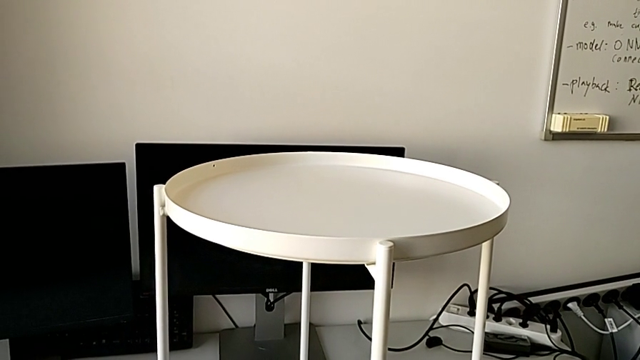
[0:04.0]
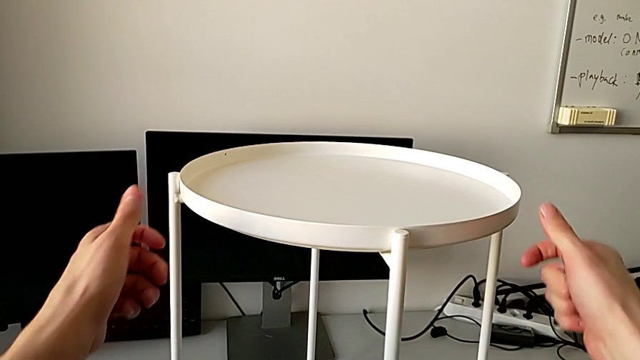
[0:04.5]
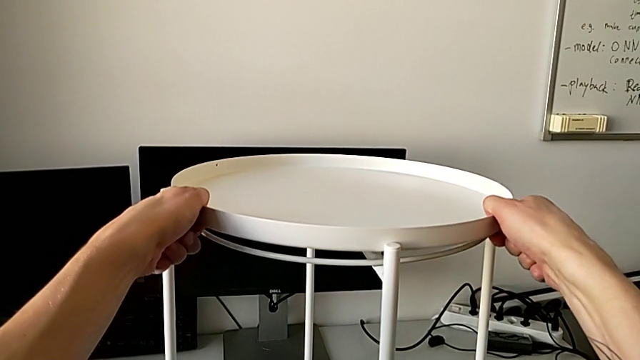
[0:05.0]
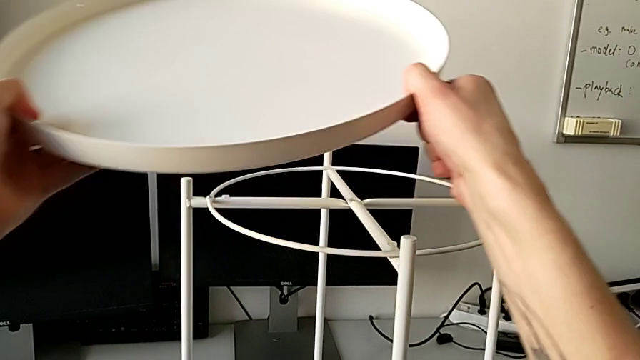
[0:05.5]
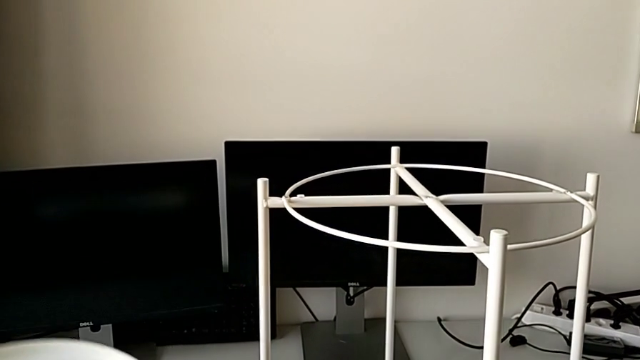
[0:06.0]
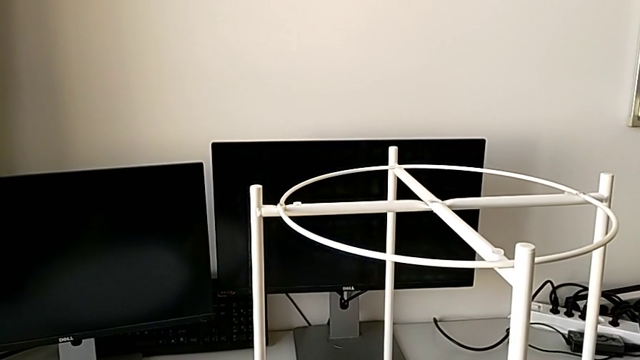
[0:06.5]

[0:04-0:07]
The camera wearer disassembles the tray of the table. They disassemble the tray and place it.

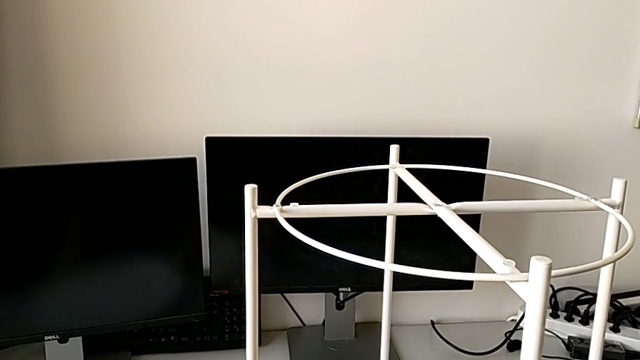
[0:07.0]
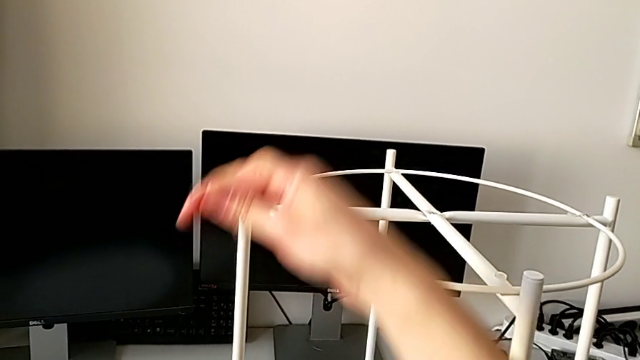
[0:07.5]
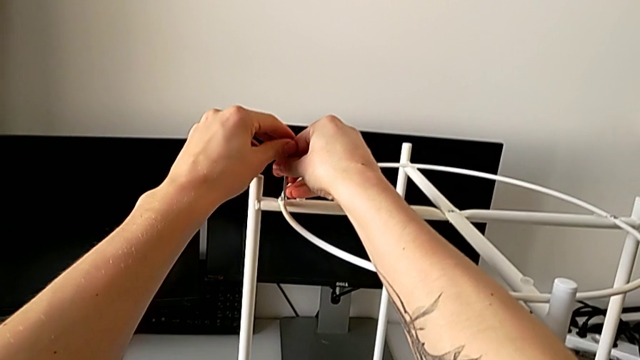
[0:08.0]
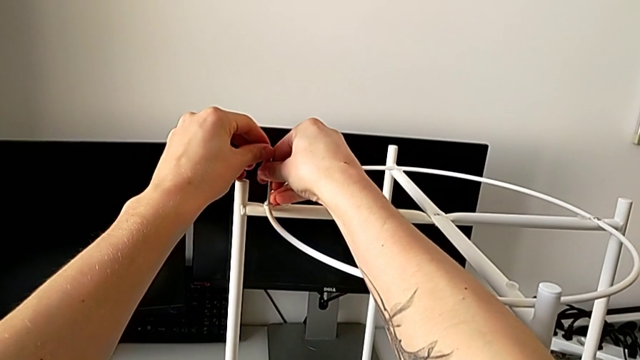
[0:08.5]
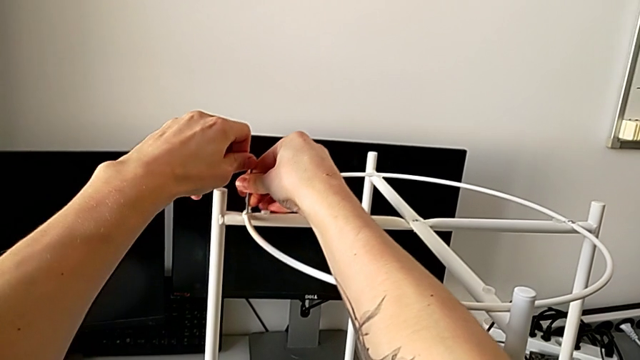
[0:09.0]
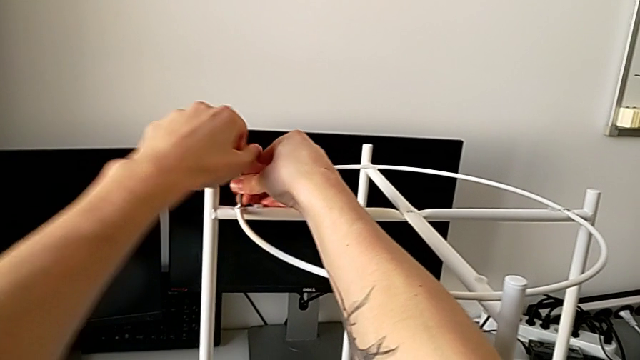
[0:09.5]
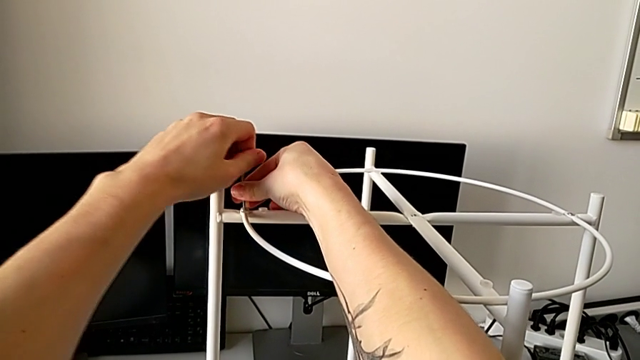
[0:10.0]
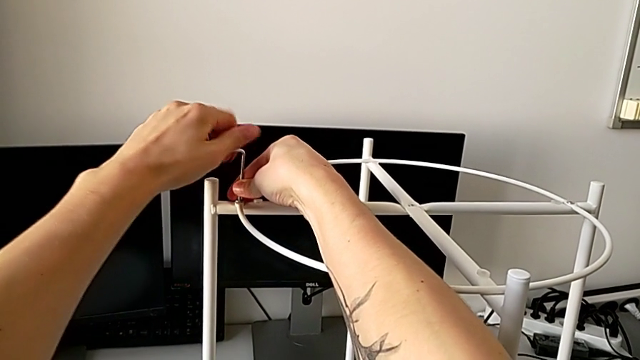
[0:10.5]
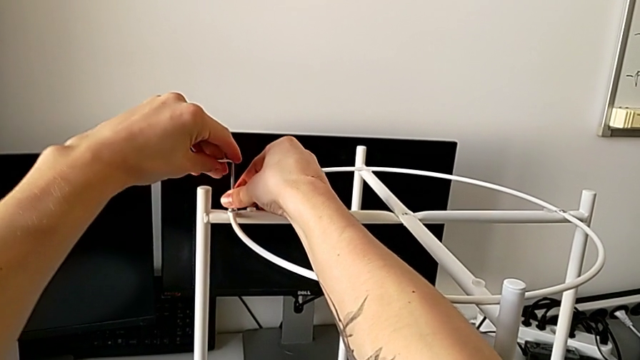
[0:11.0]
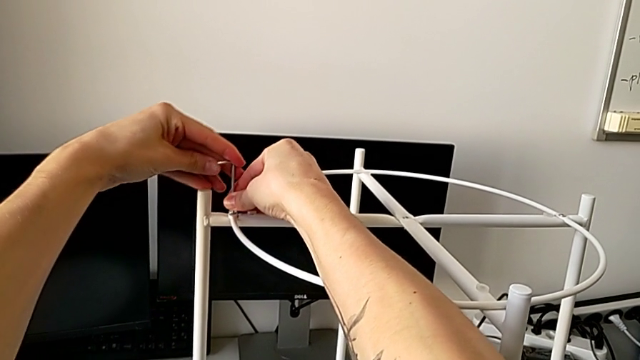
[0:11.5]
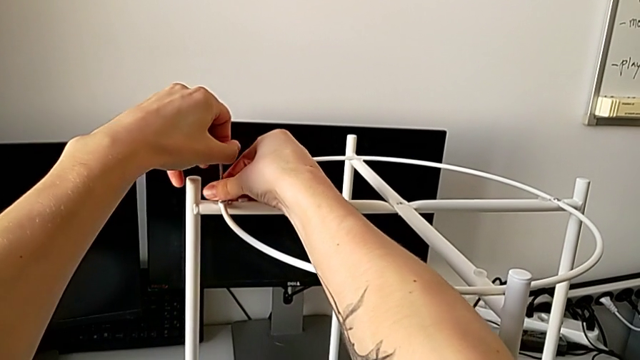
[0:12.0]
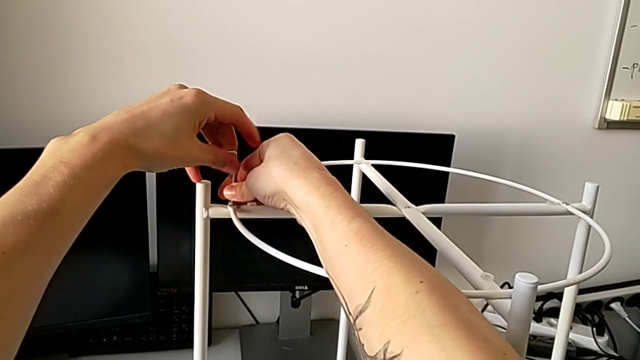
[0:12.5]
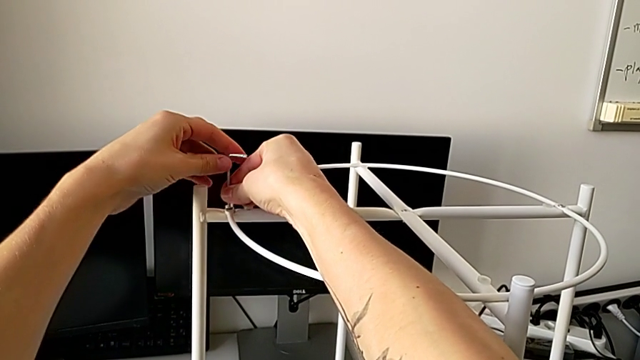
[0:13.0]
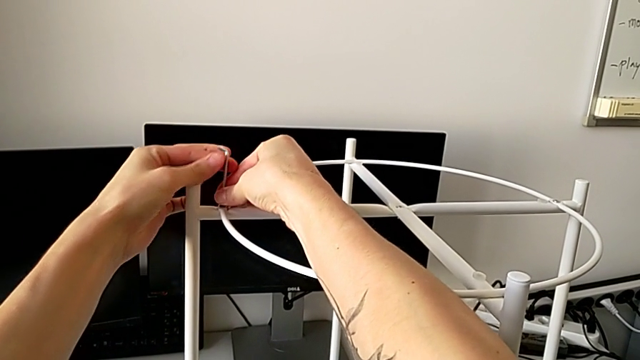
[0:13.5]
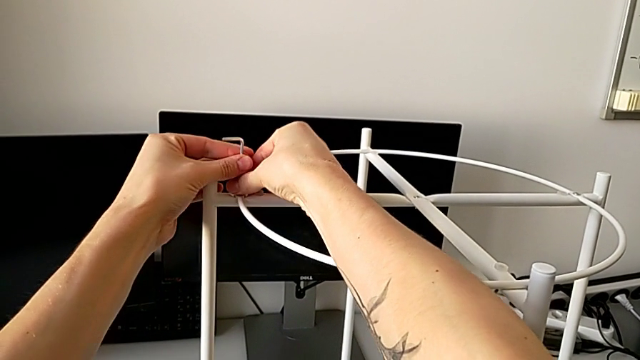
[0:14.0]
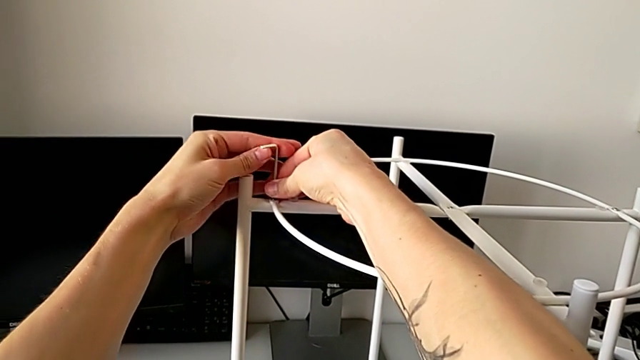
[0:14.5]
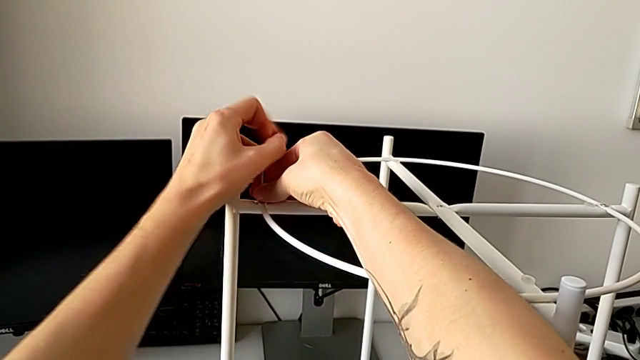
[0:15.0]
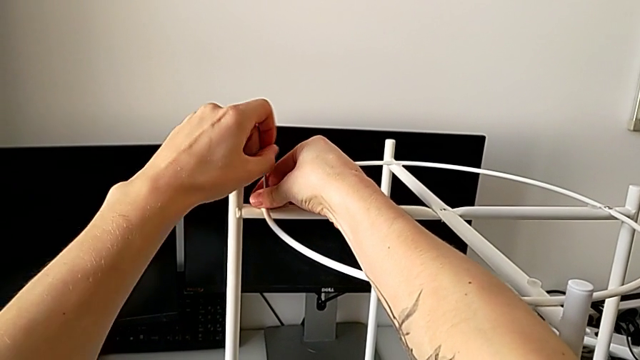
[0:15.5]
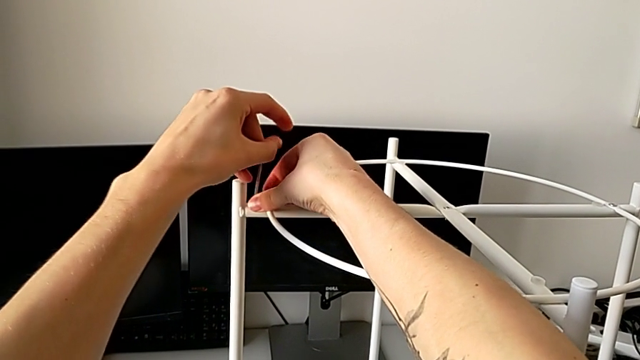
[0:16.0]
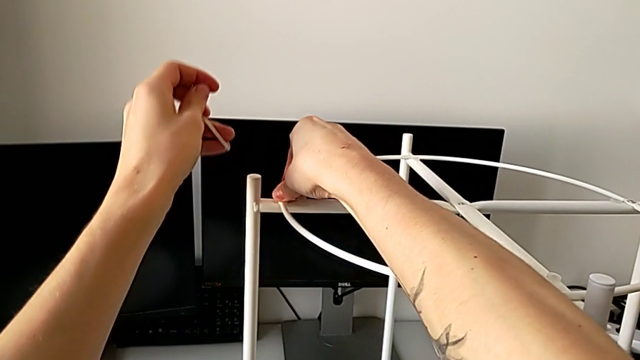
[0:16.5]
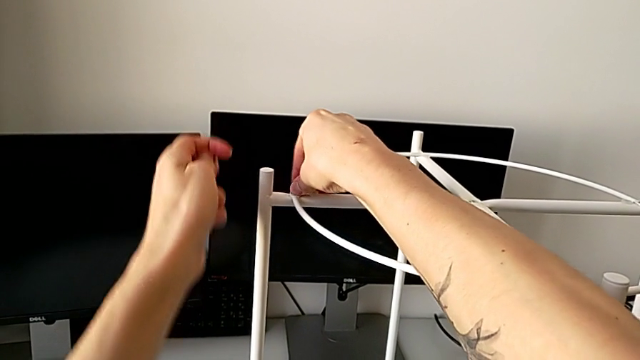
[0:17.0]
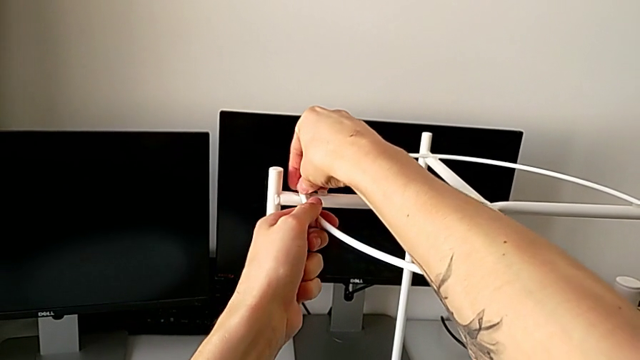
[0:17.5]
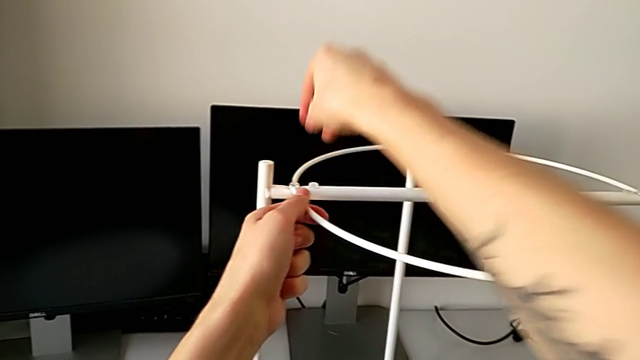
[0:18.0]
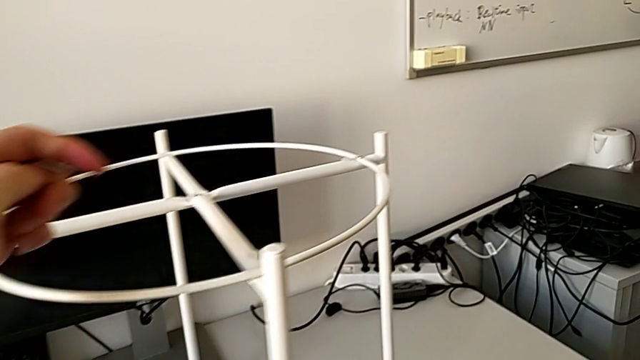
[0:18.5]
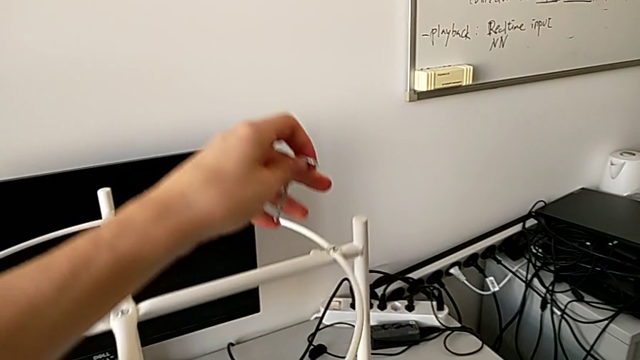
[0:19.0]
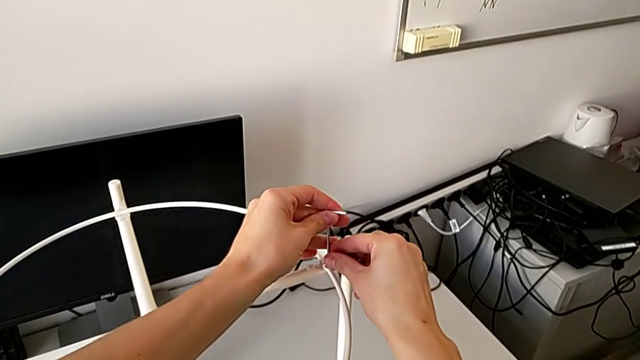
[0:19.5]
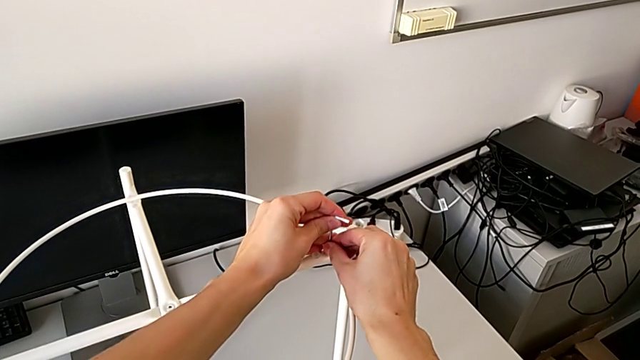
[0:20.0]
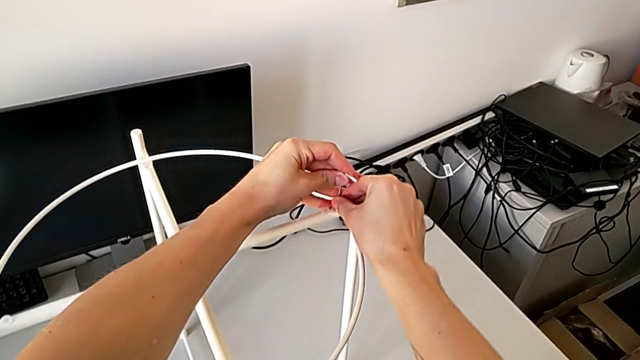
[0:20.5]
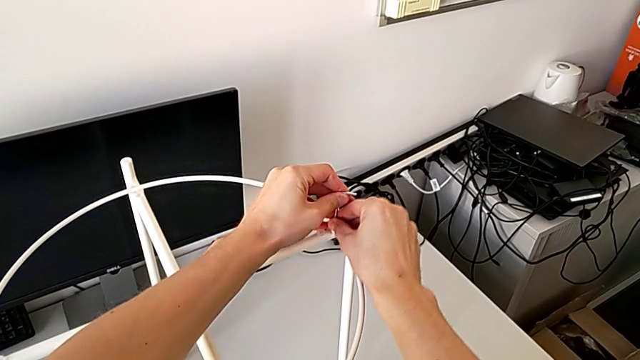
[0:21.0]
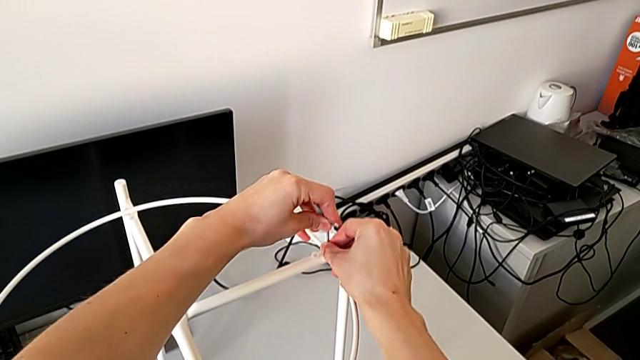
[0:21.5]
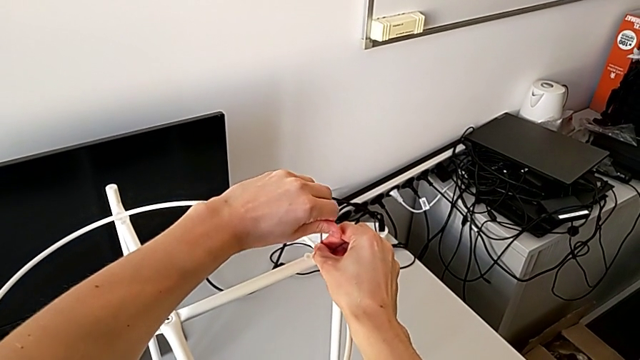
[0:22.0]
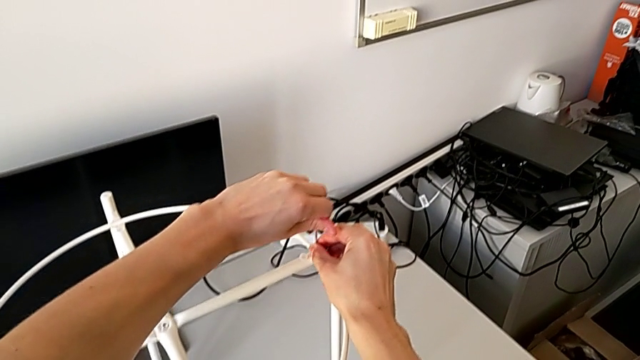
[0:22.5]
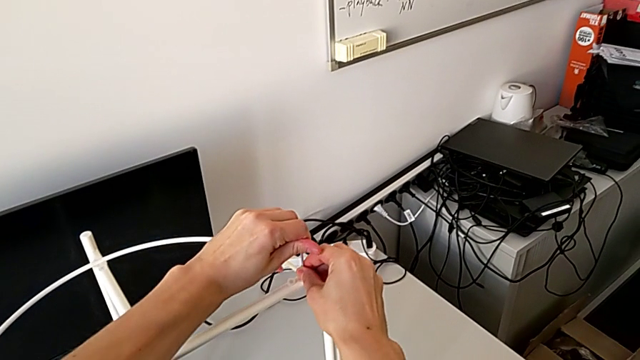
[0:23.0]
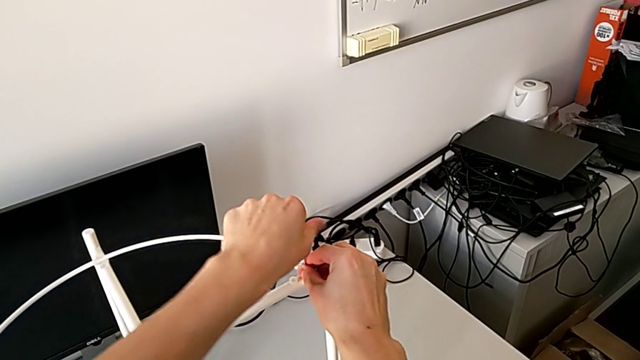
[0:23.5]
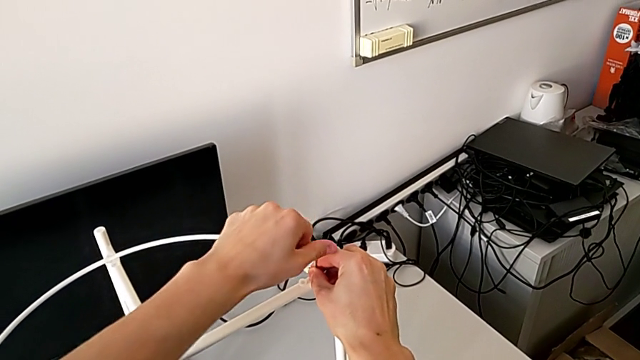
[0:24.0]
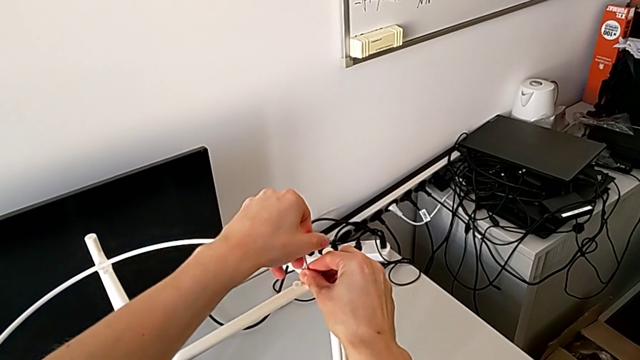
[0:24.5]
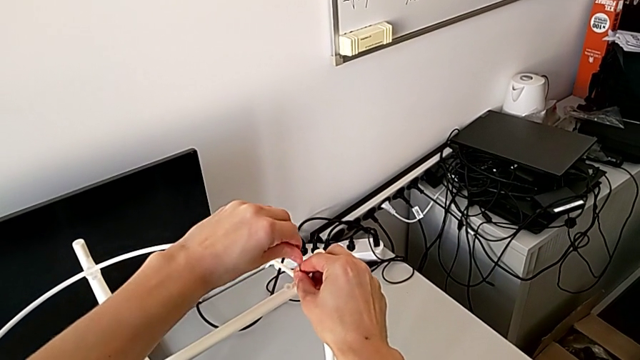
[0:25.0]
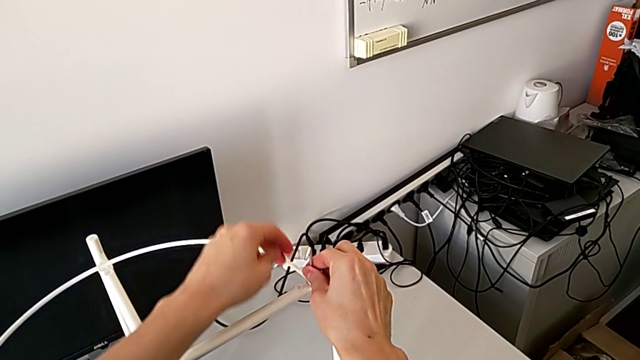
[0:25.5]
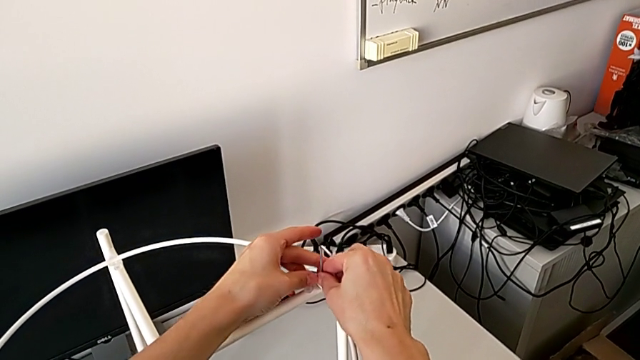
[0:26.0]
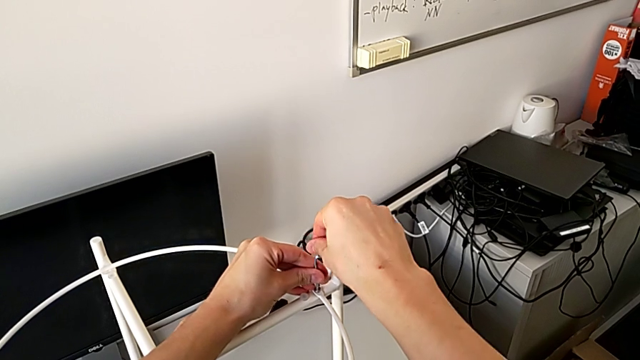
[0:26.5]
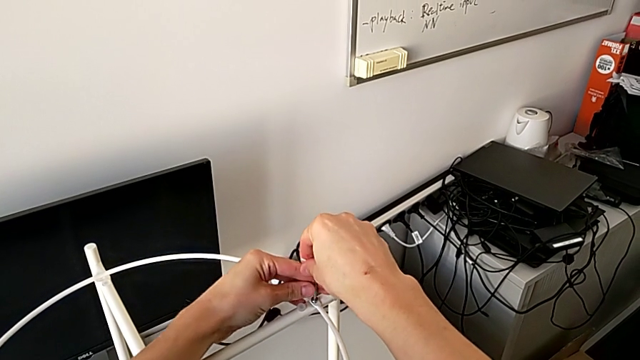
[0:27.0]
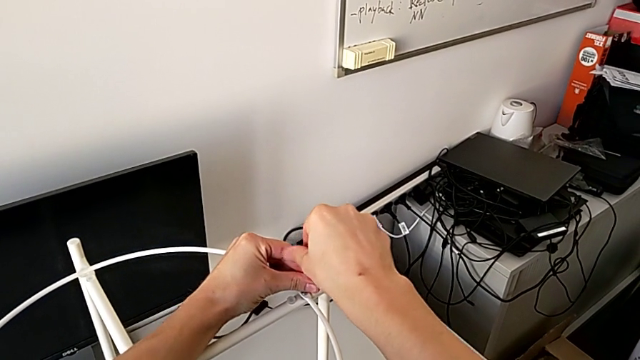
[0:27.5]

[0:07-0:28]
The camera wearer is starting to unscrew the table. They insert the Allen wrench, unscrew the hex socket head, withdraw the Allen wrench, unscrew the hex socket head, disassemble it, place it with the left hand, approach it with the right hand, insert the Allen wrench and unscrew the hex socket head.
